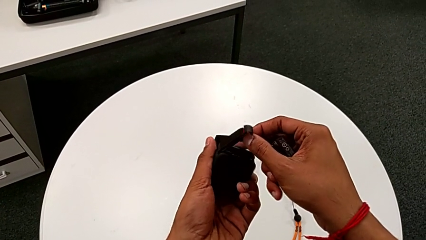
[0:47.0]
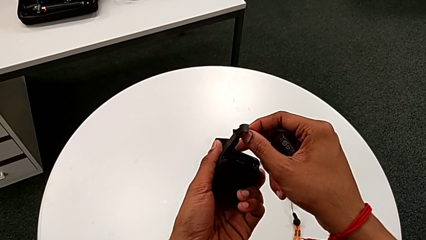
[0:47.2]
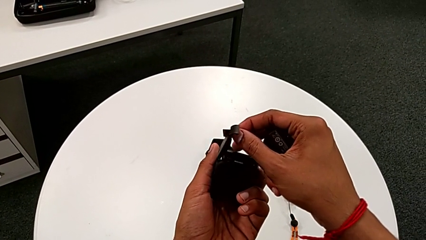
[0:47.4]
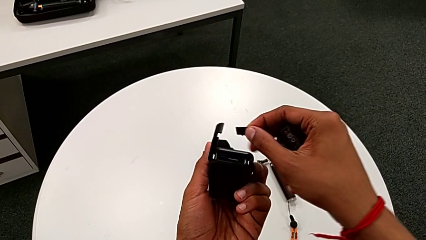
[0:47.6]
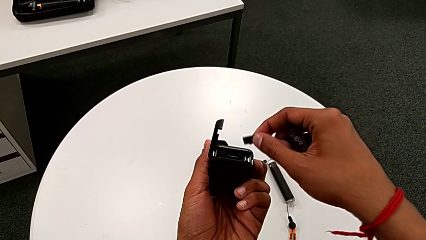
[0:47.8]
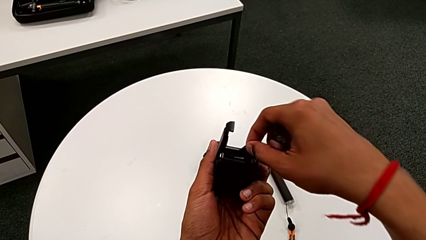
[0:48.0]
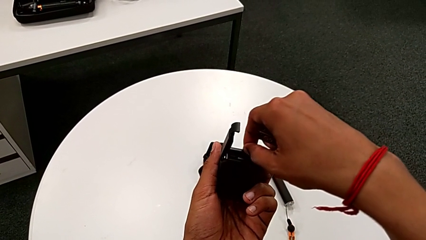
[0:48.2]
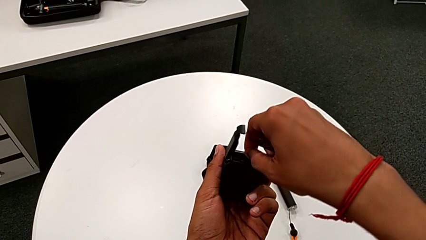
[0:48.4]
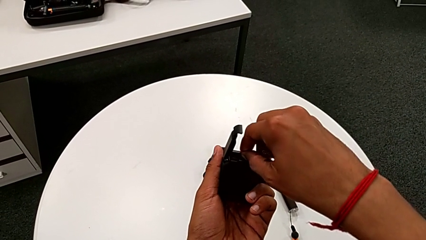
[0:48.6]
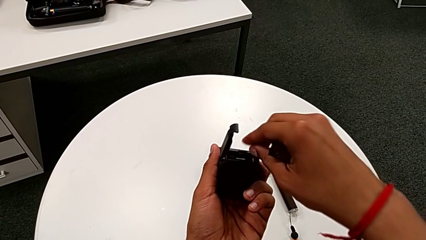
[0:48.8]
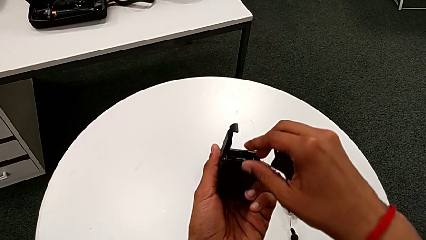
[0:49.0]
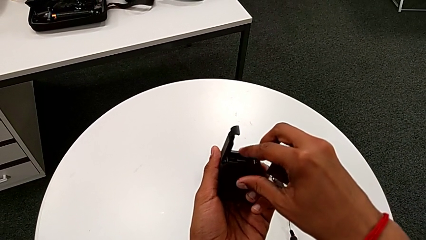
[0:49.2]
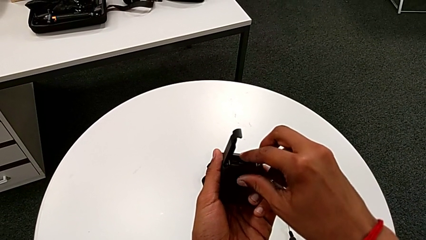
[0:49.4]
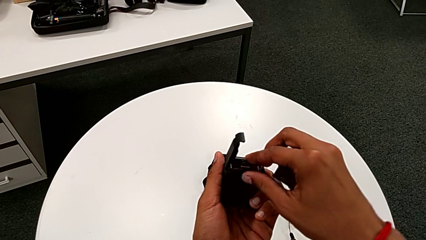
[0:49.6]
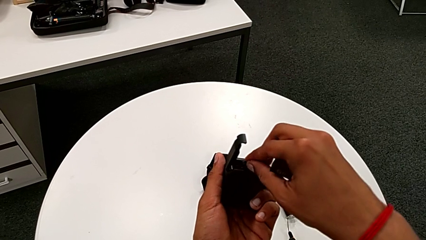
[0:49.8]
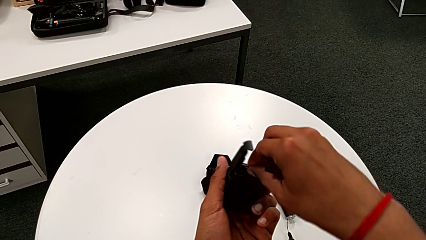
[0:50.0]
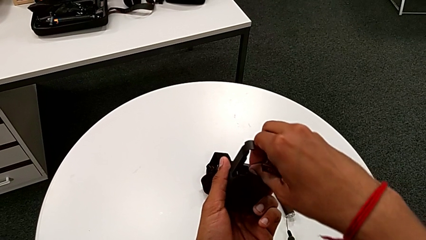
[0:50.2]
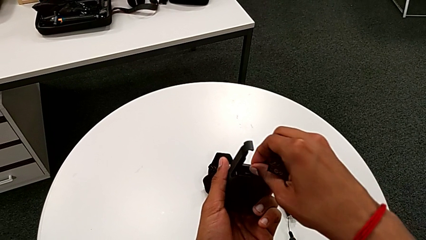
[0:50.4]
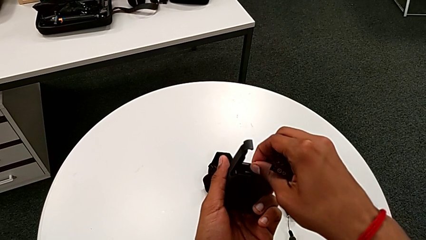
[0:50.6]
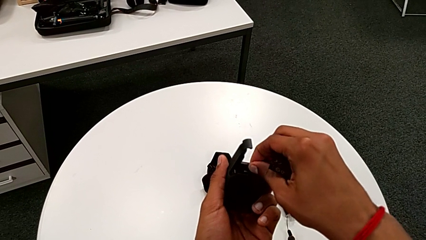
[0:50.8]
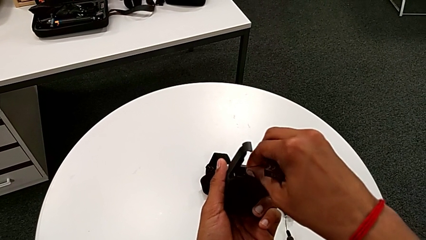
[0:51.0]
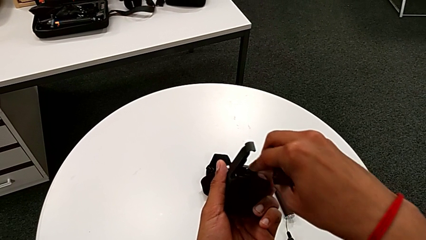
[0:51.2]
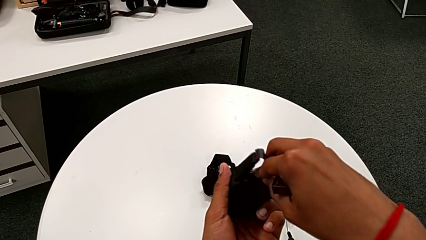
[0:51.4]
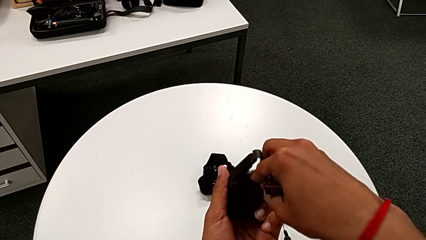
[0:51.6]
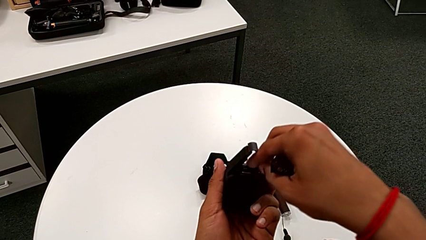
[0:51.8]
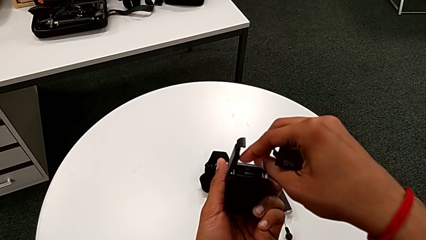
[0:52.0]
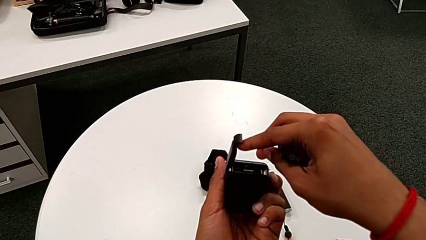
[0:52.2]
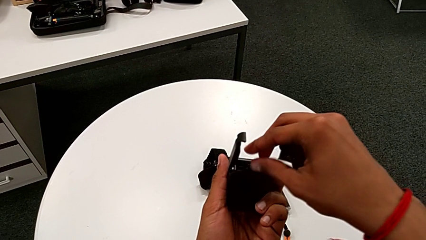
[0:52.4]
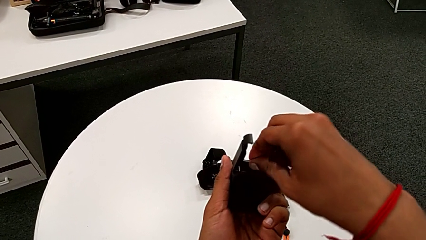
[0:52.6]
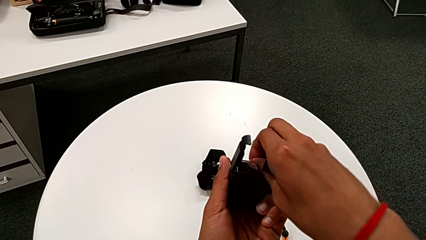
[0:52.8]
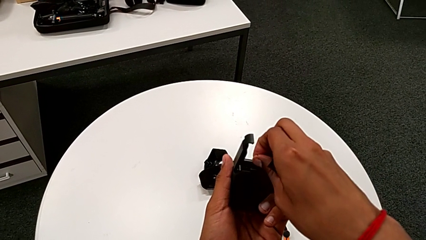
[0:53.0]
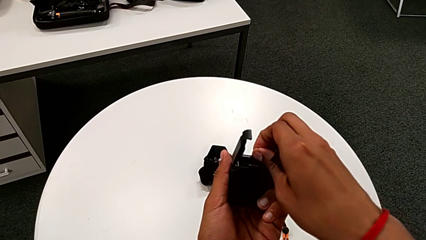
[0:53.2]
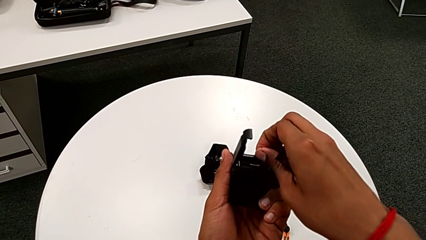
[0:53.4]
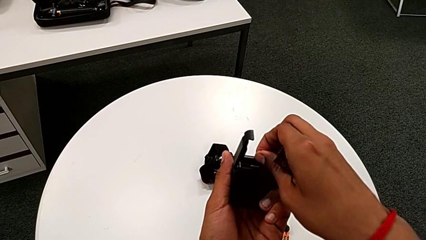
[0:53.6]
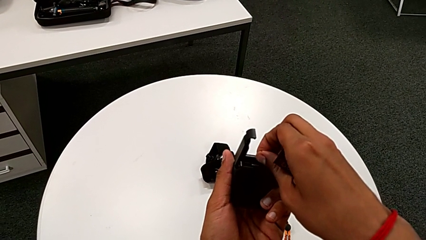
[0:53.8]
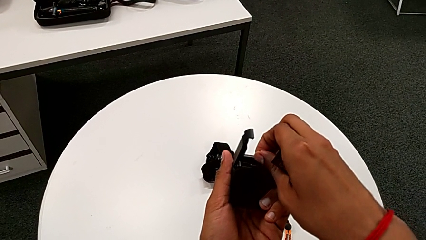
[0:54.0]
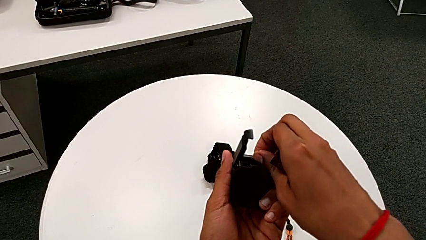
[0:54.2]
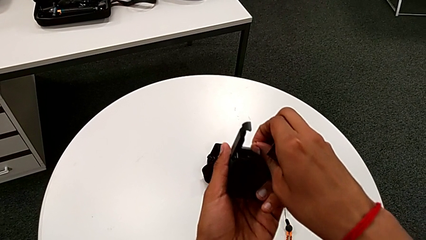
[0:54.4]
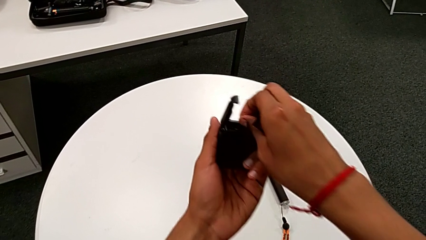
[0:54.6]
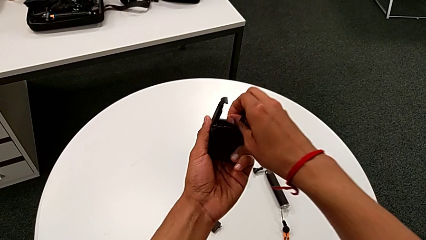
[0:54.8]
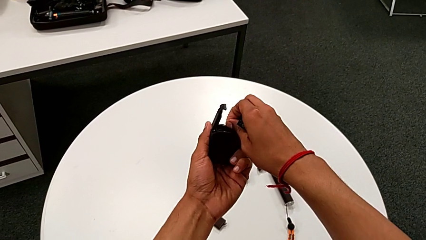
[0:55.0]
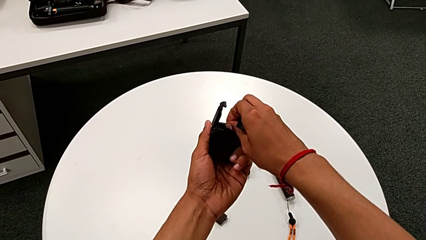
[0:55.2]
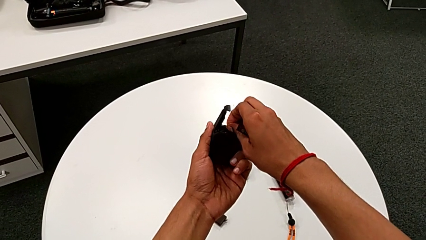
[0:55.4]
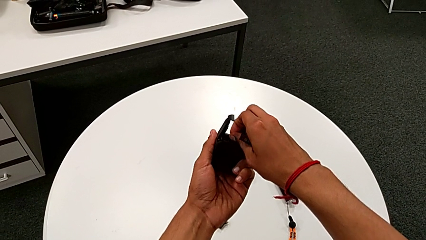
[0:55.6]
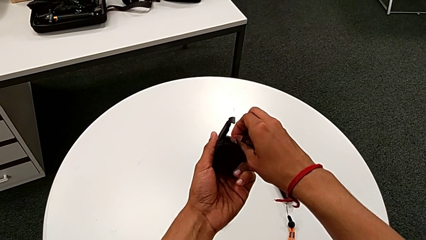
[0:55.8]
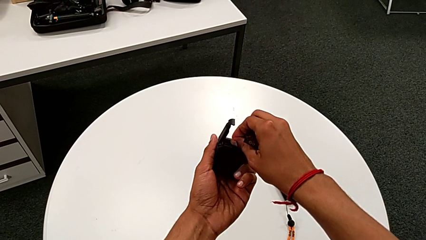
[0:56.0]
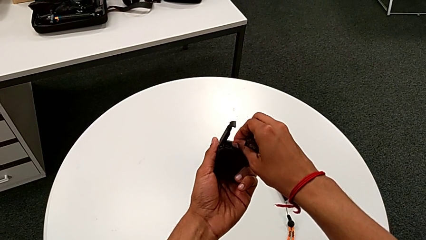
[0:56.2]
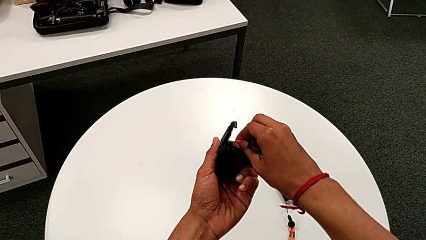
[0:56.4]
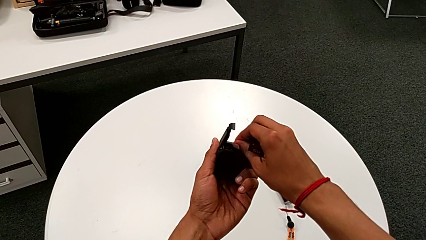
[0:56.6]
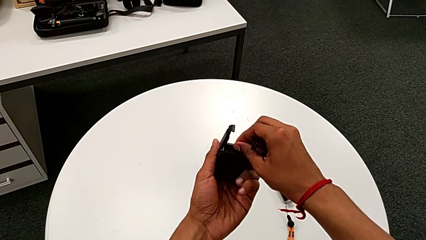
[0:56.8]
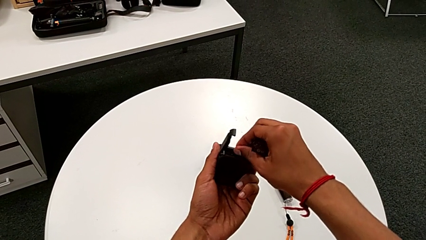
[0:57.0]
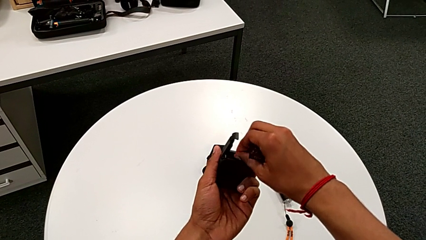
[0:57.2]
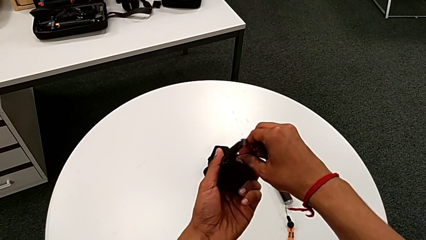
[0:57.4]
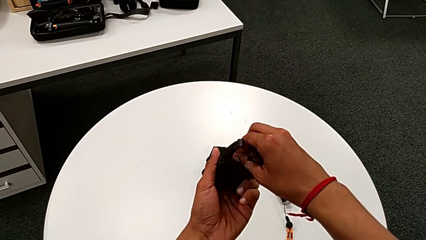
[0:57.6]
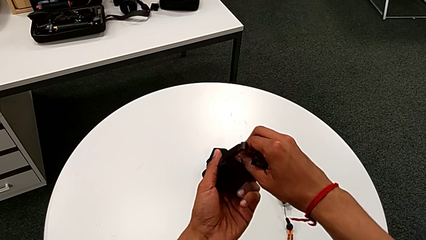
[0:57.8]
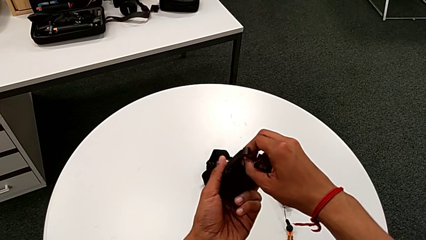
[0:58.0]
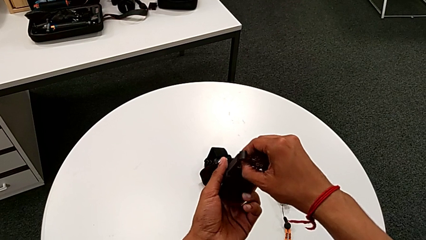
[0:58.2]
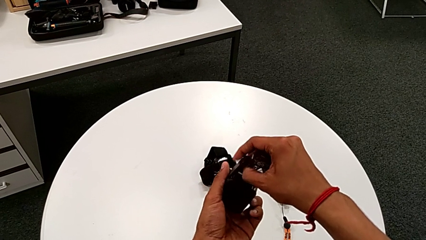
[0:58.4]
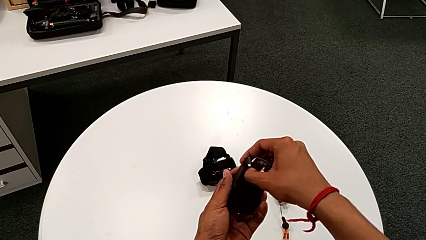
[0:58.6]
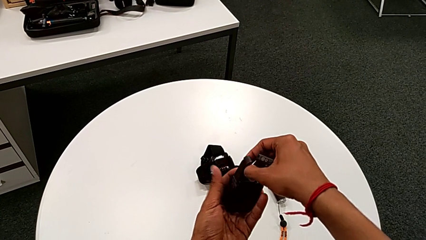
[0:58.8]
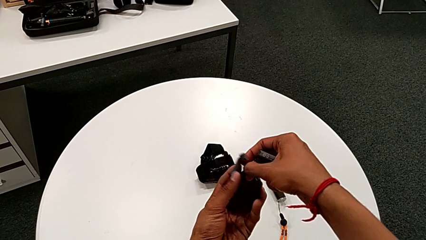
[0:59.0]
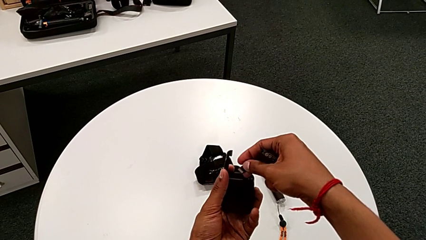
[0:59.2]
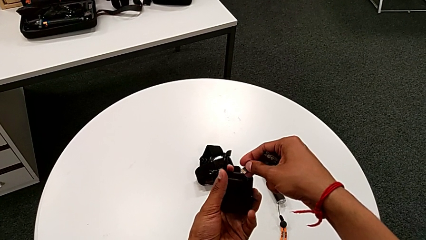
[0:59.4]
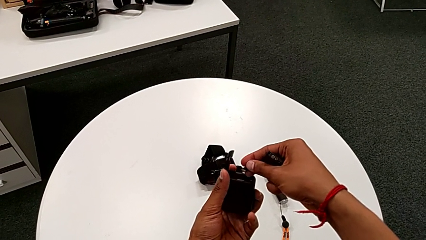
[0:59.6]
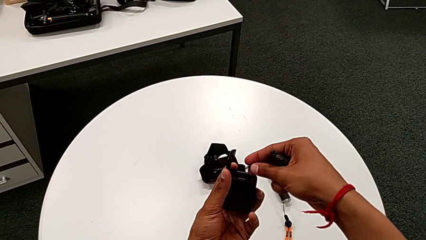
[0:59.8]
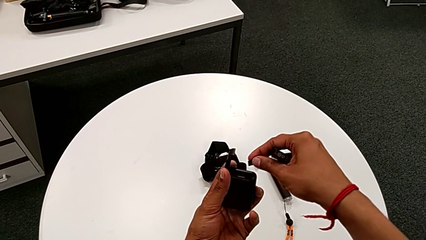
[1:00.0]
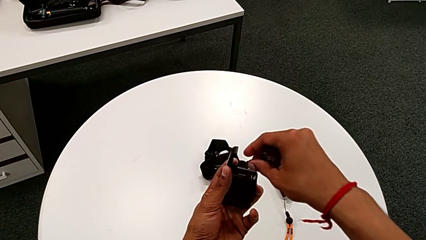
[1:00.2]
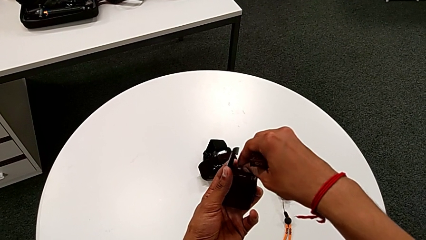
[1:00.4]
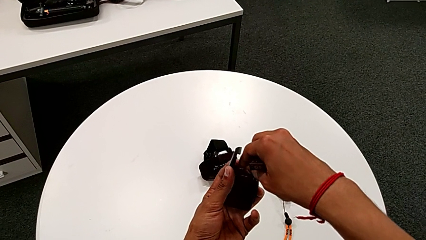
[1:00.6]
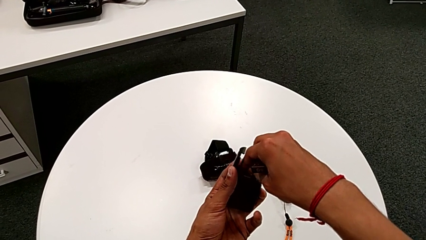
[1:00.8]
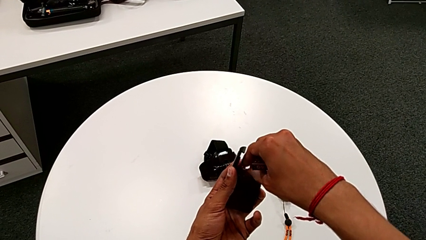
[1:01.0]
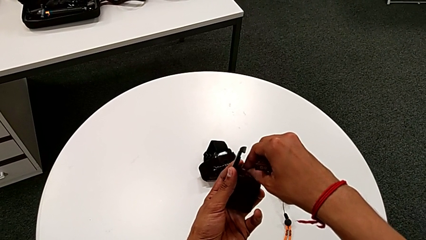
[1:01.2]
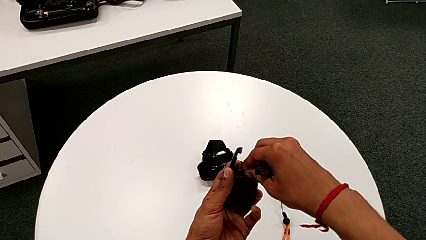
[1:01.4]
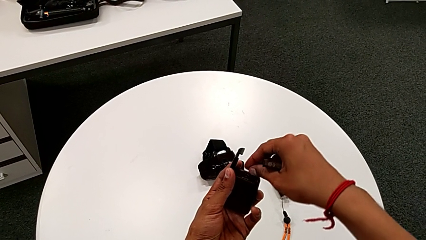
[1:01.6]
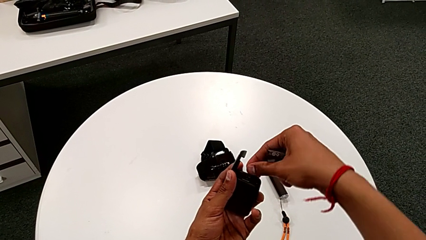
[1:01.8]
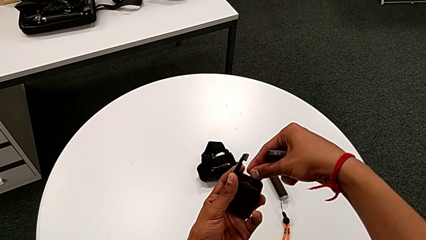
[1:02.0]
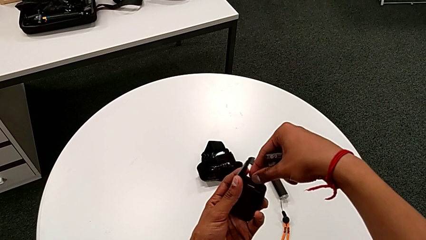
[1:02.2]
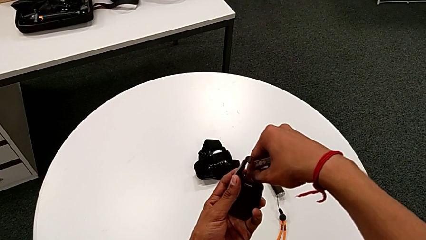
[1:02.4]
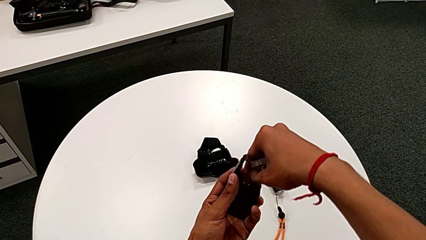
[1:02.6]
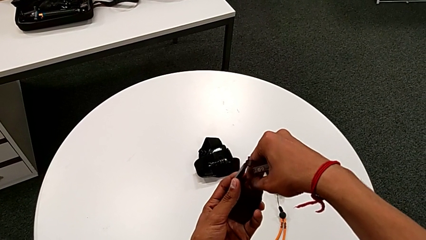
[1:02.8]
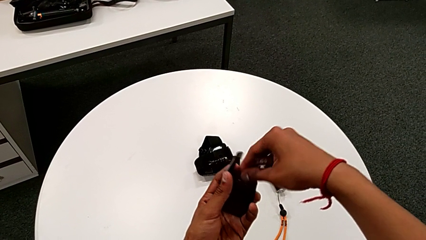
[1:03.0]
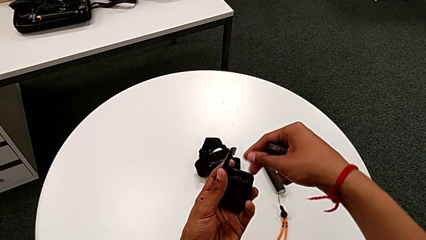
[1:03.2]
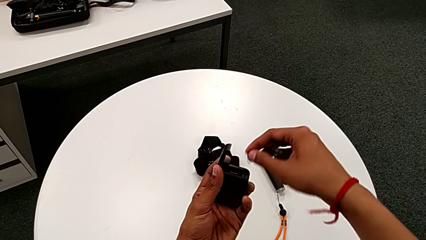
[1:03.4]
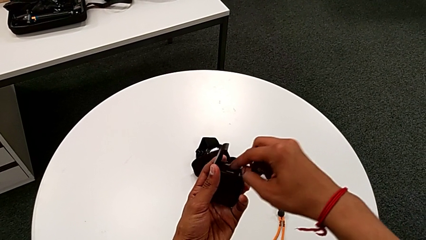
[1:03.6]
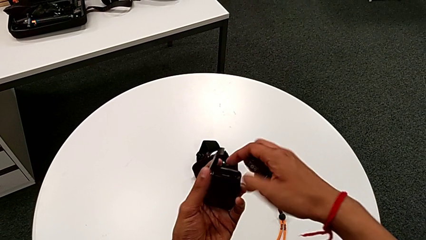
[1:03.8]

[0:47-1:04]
The camera wearer is changing the micro SD card from the GoPro. They wrongly insert and push the new SD card, pull it, rotate it and insert the SD card.
